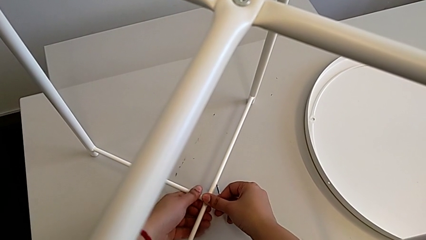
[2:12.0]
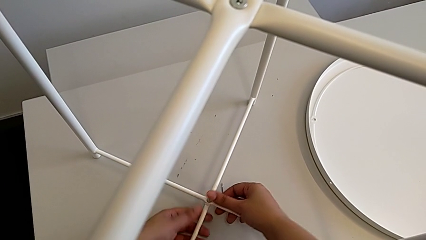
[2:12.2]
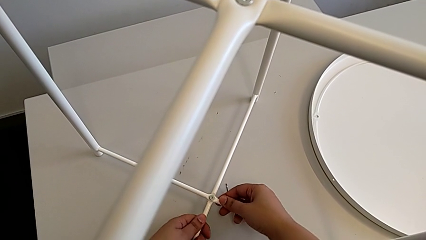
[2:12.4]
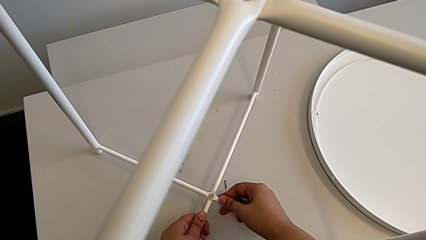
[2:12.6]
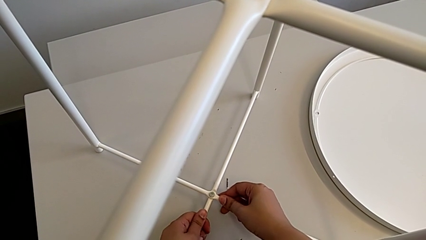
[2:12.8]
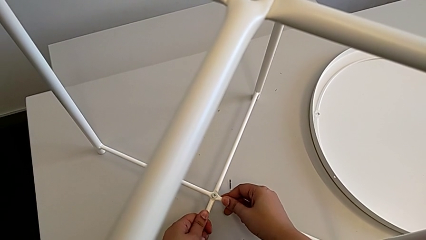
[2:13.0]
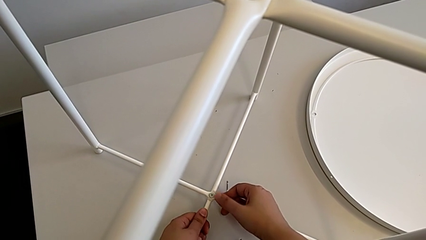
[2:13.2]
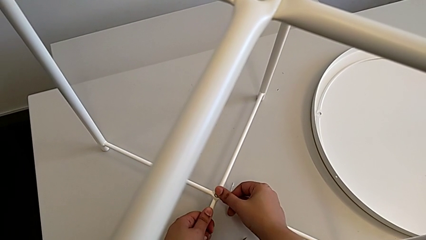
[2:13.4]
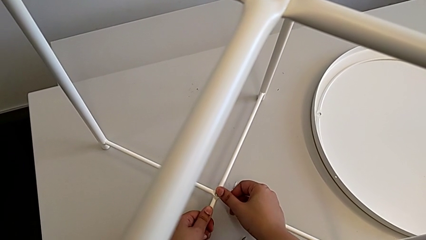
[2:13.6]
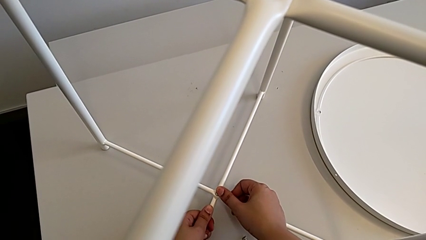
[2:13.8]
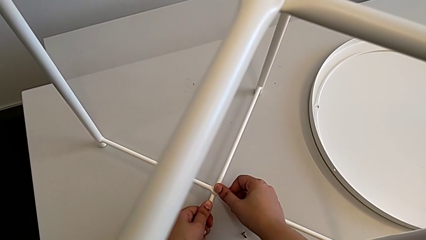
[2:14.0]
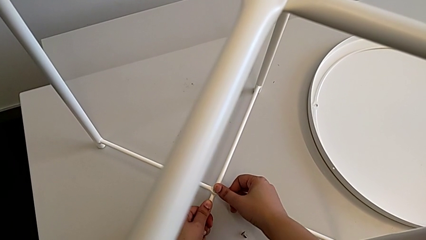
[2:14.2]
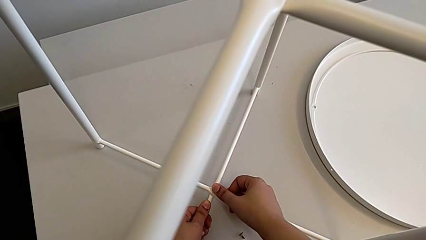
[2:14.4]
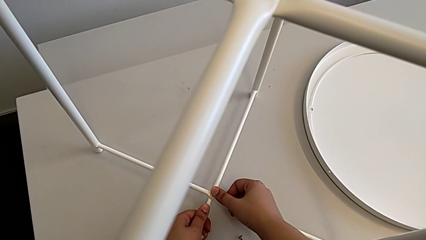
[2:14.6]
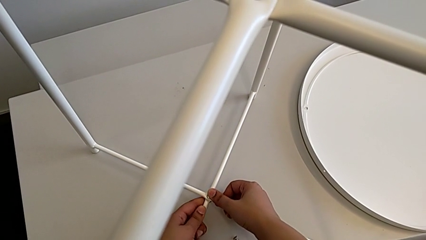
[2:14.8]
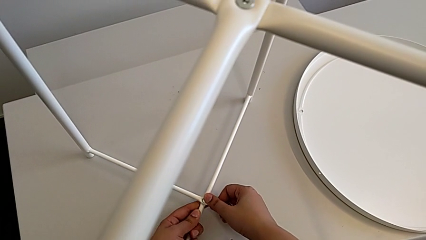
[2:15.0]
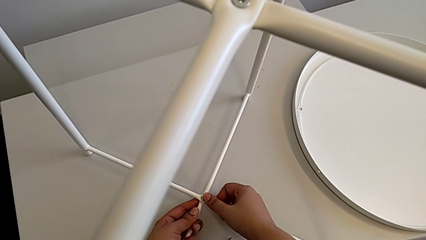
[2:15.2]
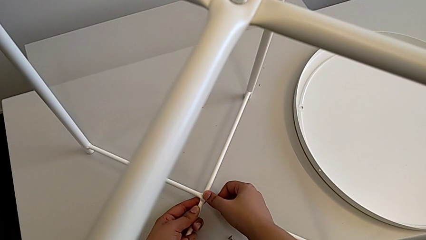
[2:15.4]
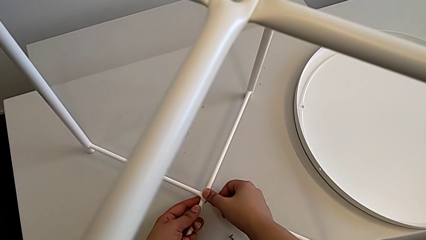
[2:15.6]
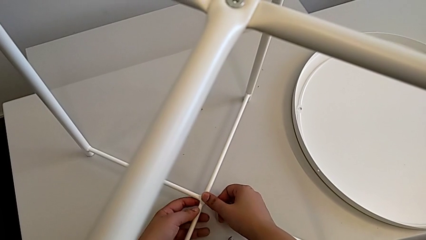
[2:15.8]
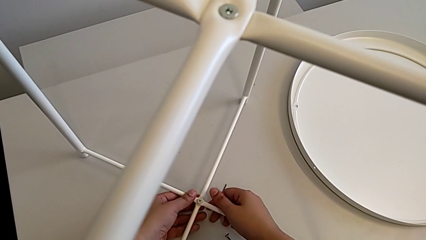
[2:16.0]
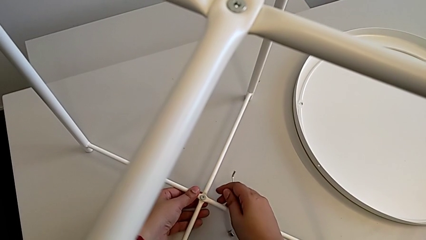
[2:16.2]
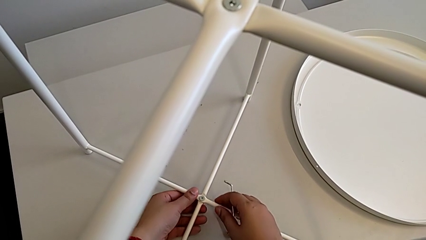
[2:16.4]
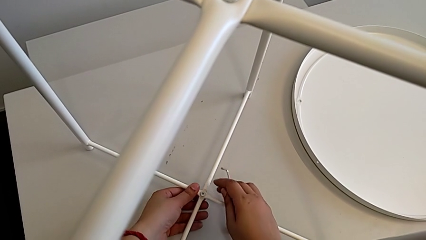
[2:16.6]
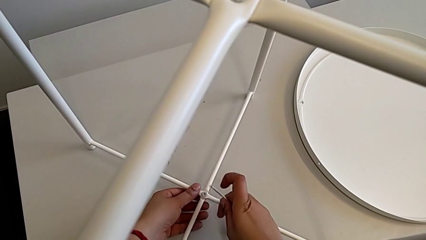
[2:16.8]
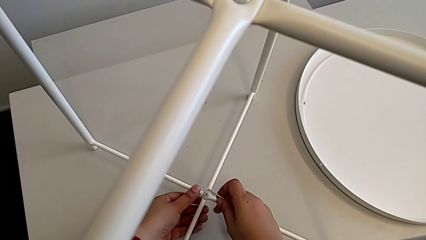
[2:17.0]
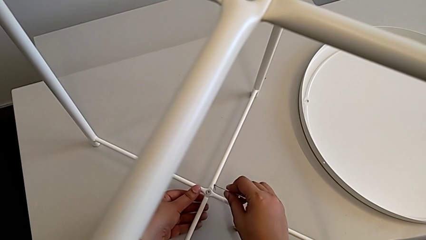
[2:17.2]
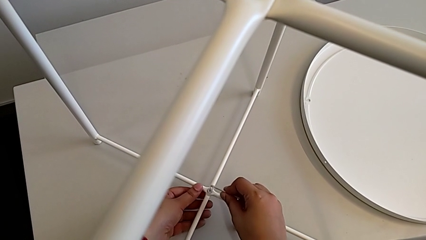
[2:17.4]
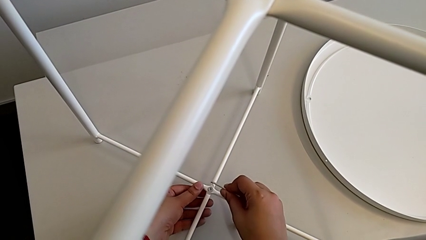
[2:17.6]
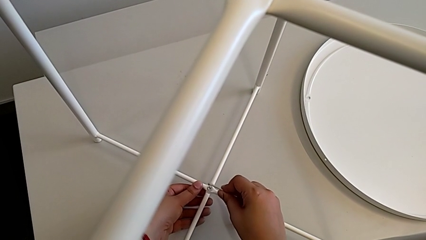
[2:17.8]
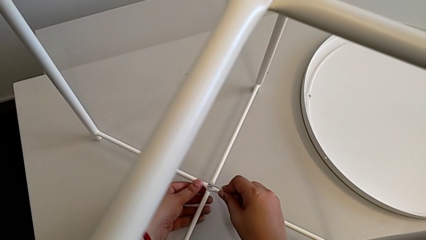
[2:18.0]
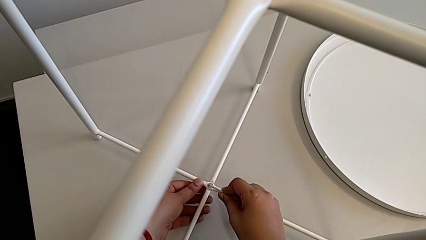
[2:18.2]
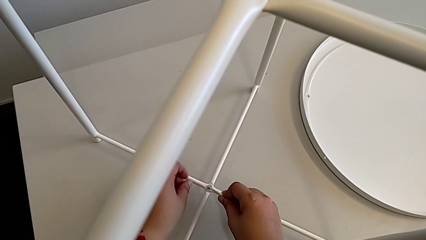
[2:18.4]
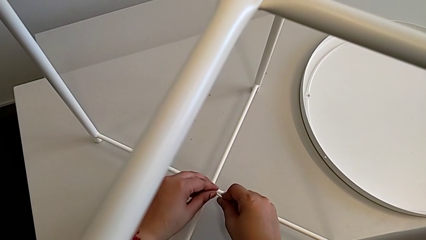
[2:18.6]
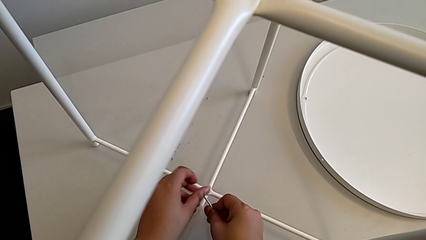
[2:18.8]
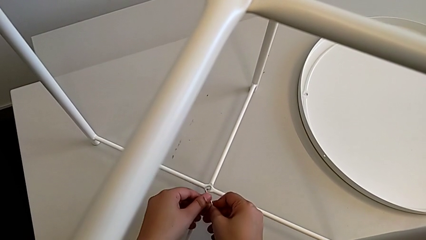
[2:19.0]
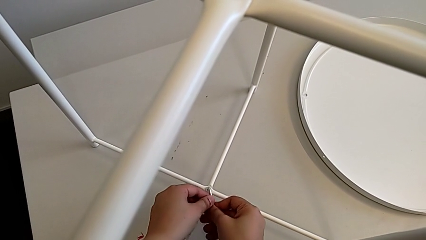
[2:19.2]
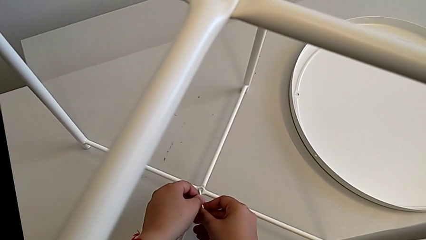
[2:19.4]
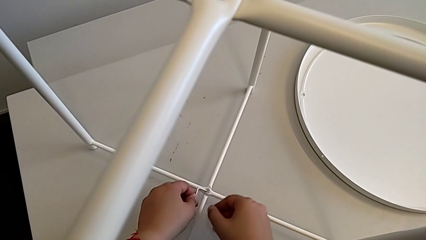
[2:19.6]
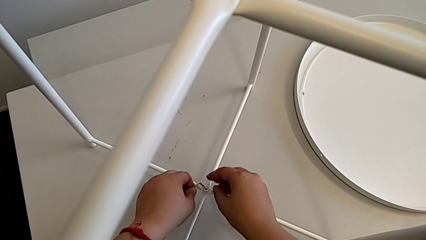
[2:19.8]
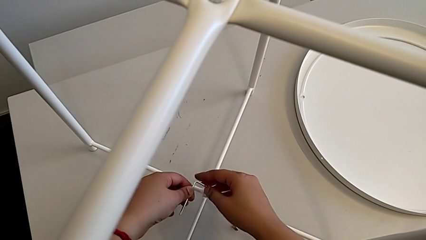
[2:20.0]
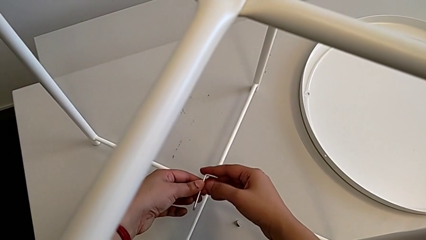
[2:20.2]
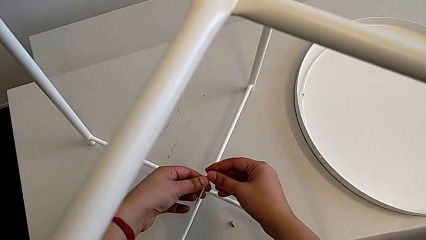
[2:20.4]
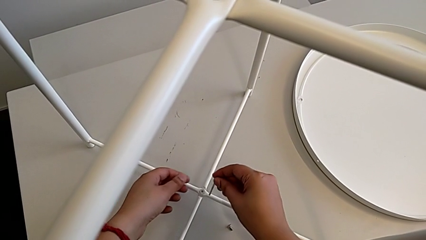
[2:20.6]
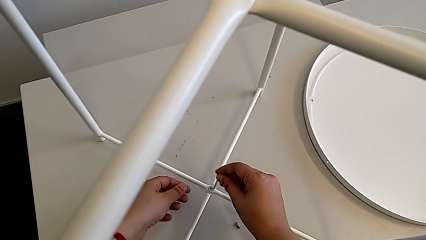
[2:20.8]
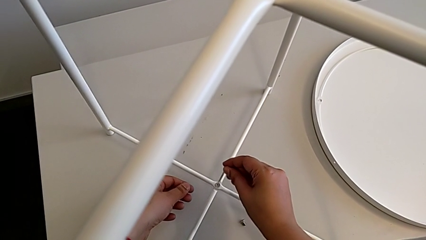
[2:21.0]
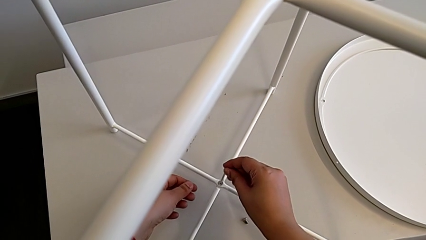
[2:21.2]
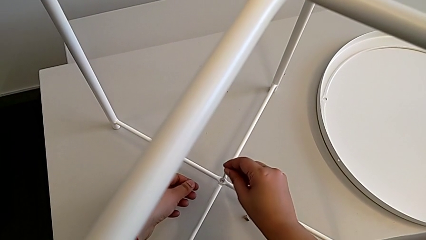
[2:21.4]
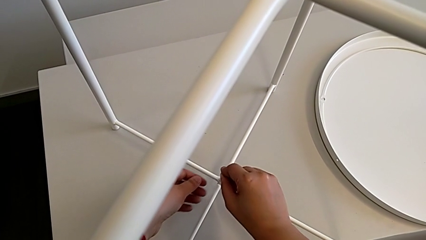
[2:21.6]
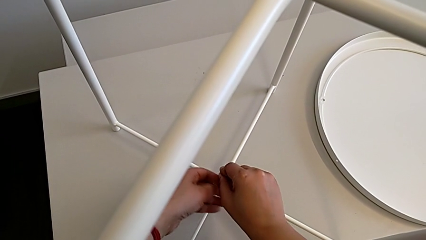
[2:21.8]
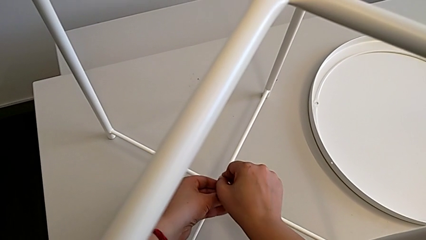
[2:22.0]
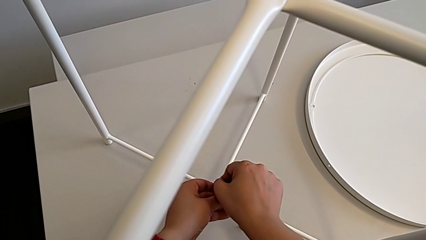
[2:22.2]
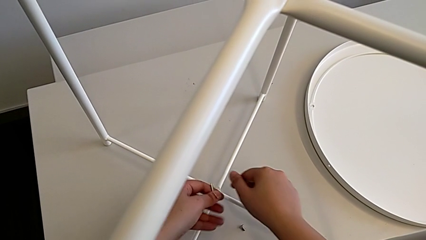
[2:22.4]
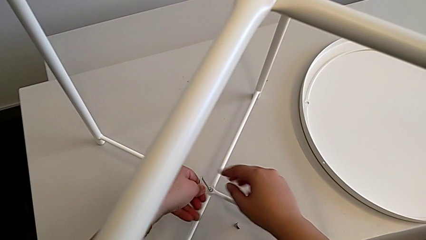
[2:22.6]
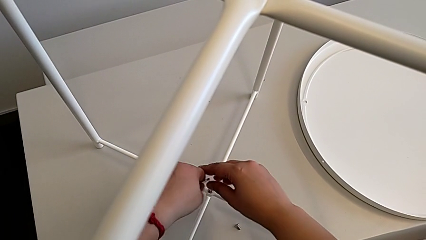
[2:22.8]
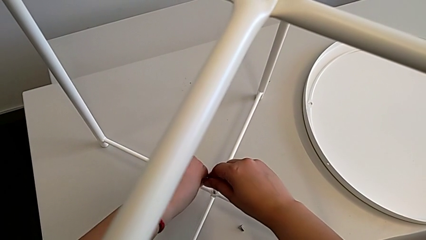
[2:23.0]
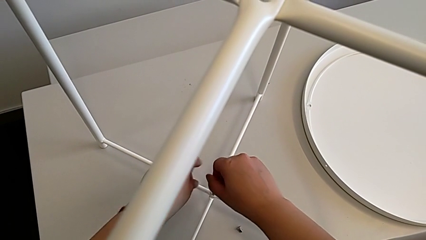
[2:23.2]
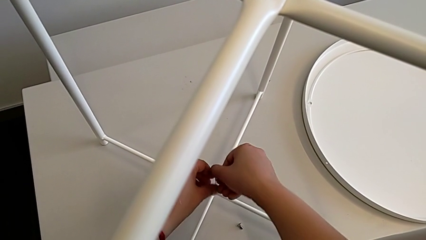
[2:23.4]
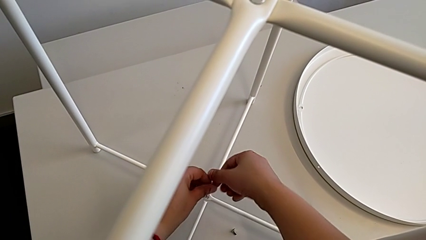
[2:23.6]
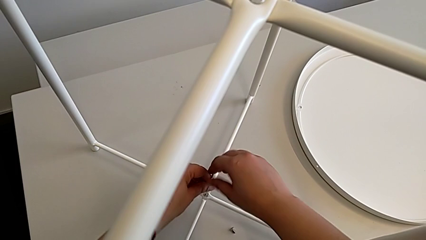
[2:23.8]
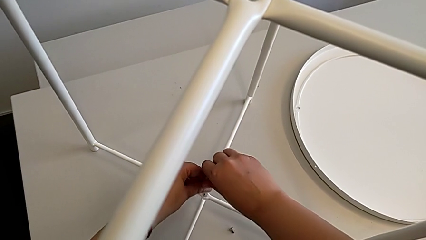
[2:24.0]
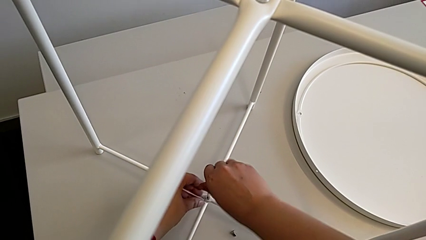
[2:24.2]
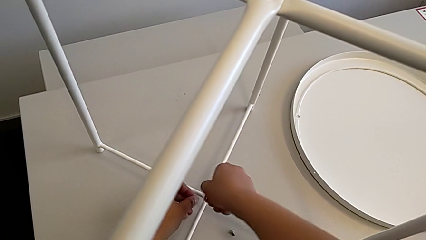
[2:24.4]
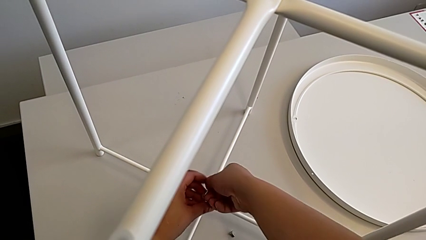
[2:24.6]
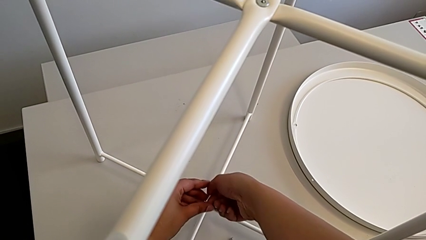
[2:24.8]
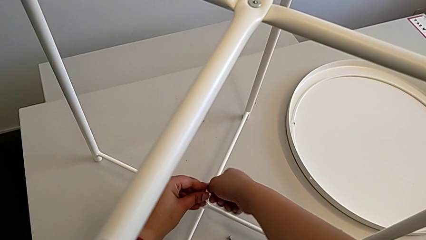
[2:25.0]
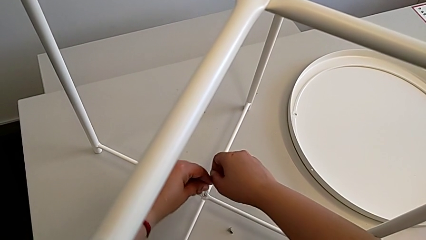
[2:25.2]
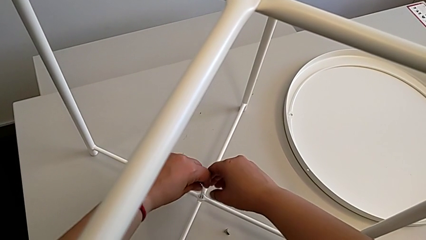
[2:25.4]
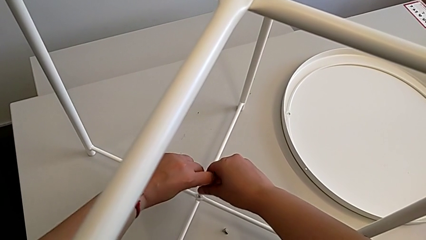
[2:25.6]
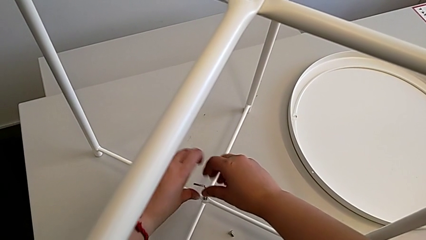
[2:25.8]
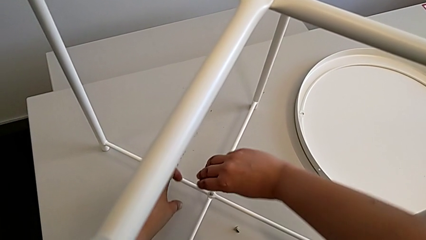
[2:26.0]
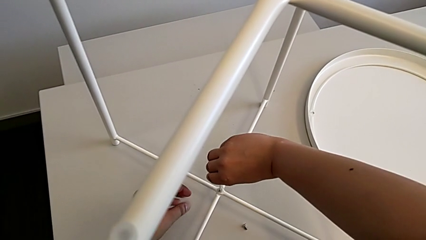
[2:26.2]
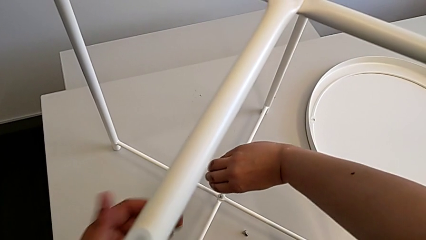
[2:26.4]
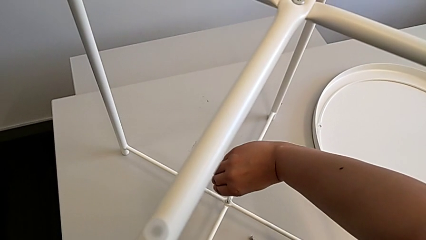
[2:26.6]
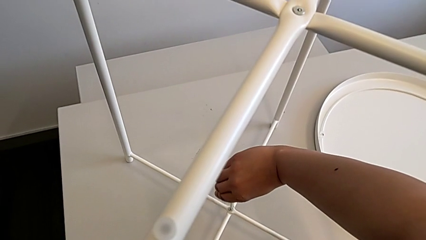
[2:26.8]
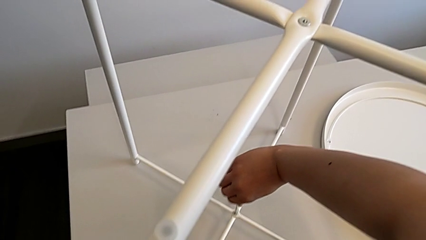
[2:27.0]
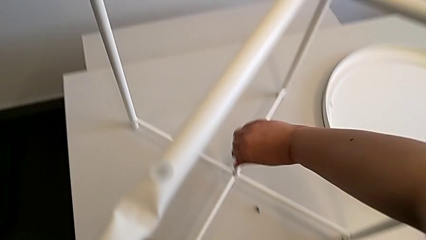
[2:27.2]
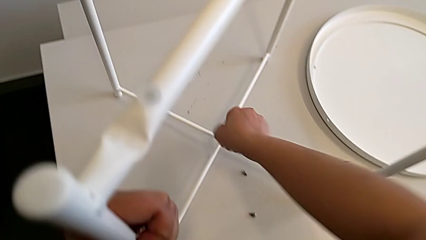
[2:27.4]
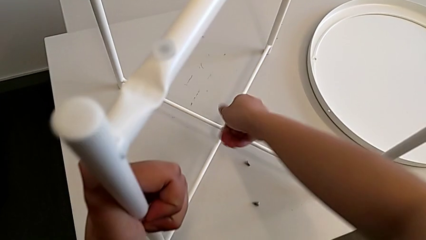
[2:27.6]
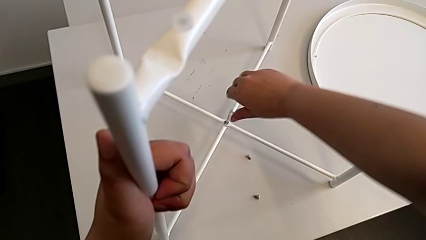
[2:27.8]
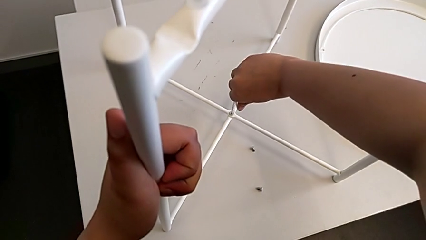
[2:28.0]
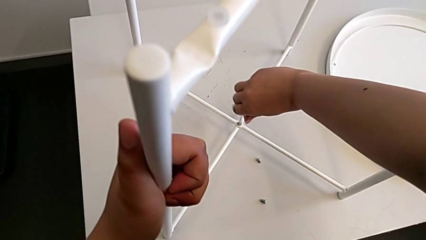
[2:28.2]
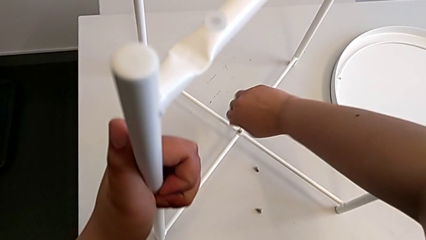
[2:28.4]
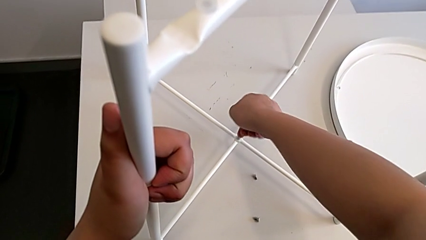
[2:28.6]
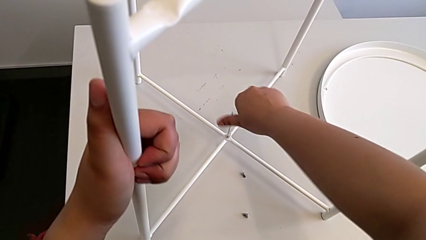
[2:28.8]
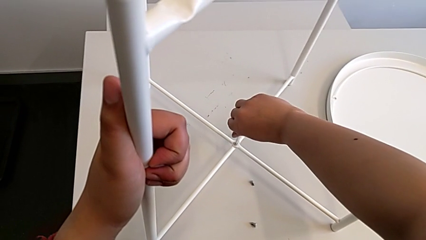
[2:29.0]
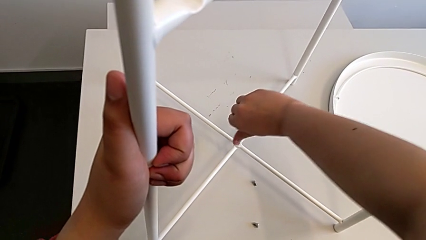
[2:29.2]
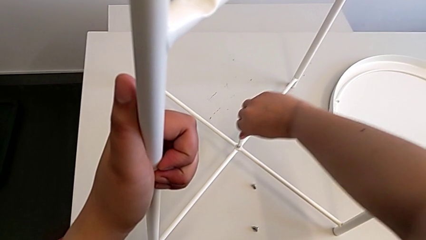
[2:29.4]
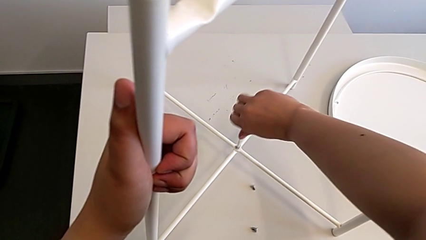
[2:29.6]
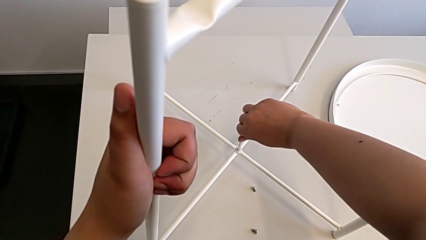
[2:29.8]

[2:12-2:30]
The camera wearer is assembling the bottom screw. They align the leg, insert the Allen wrench, rotate it, insert the Allen wrench and screw the hex socket head twice.
